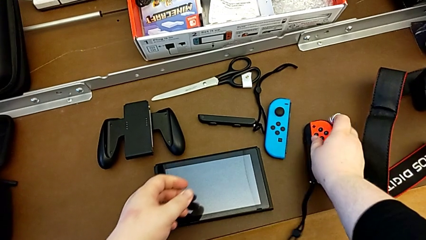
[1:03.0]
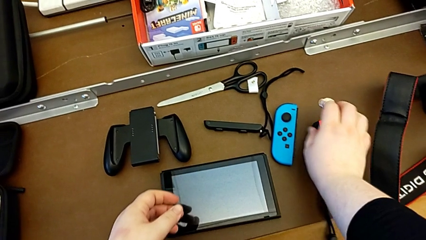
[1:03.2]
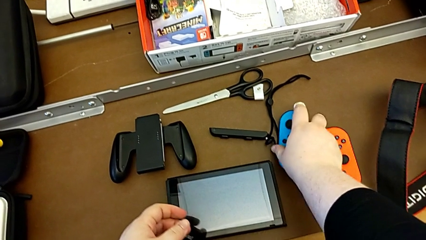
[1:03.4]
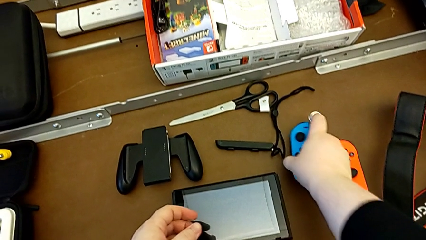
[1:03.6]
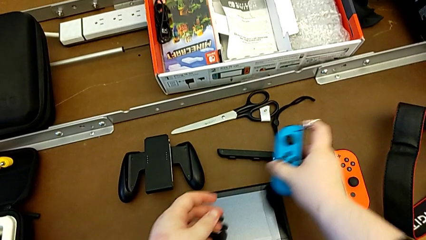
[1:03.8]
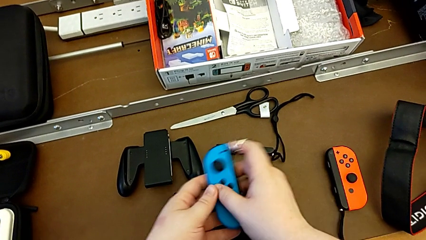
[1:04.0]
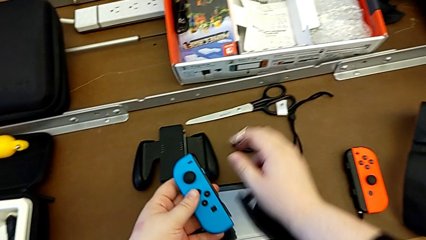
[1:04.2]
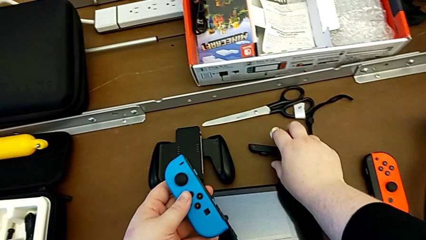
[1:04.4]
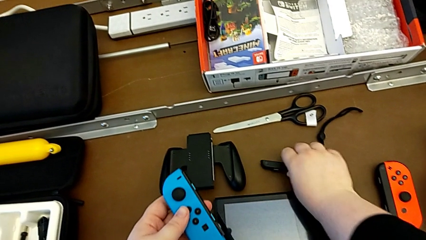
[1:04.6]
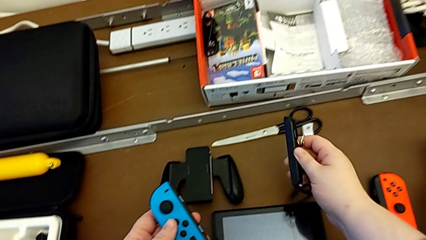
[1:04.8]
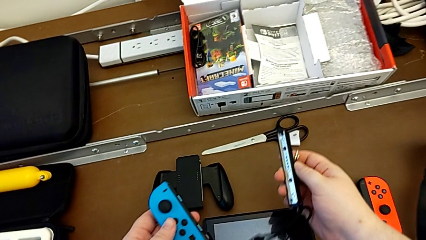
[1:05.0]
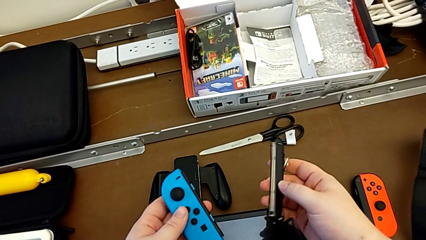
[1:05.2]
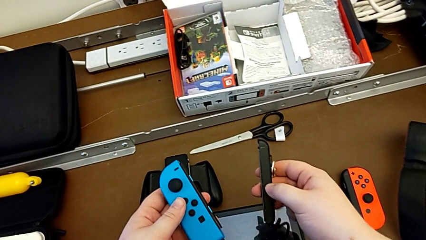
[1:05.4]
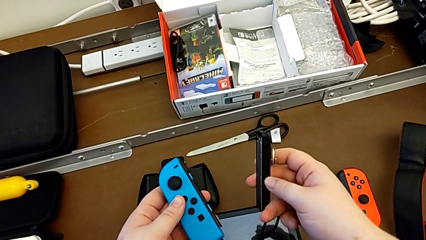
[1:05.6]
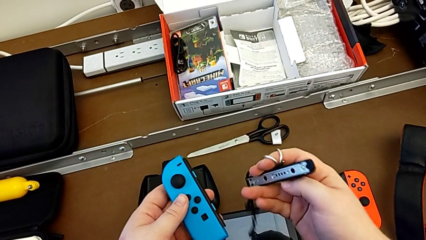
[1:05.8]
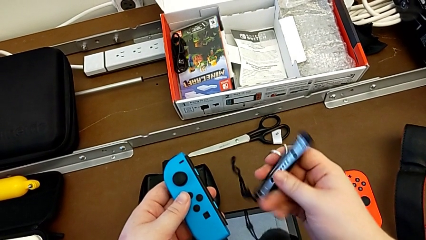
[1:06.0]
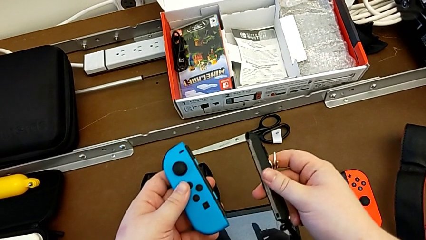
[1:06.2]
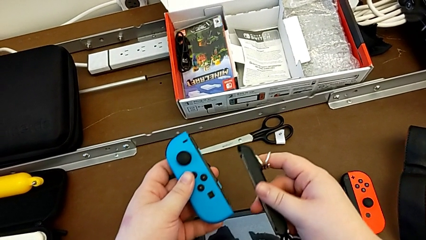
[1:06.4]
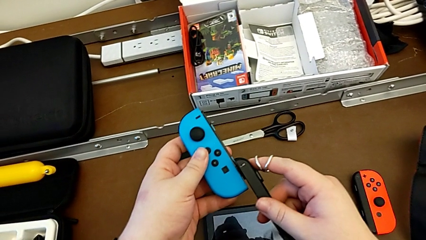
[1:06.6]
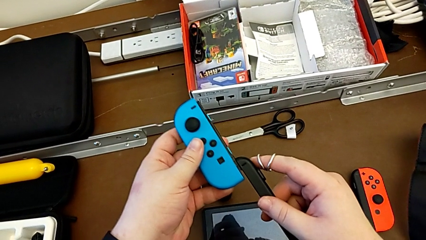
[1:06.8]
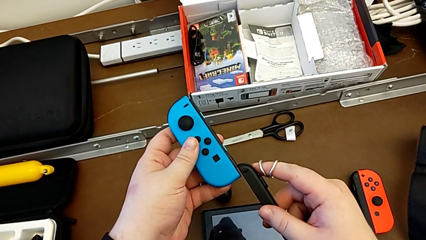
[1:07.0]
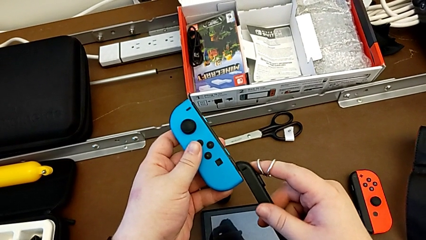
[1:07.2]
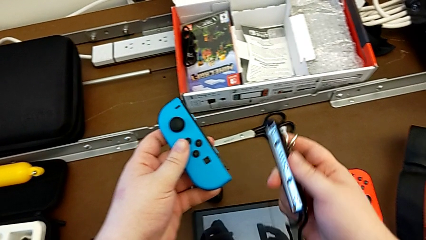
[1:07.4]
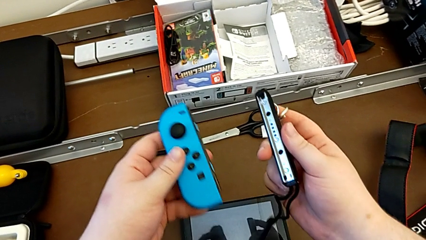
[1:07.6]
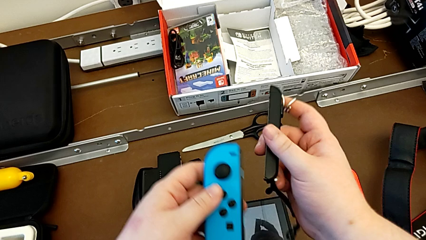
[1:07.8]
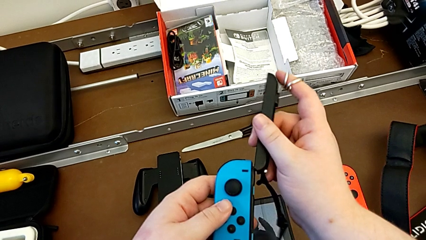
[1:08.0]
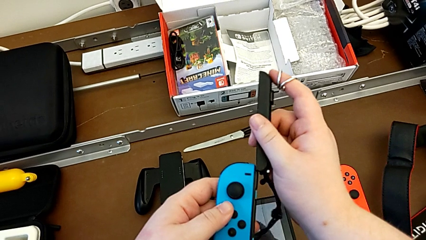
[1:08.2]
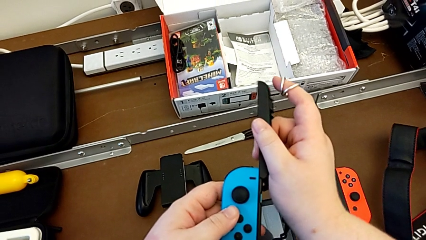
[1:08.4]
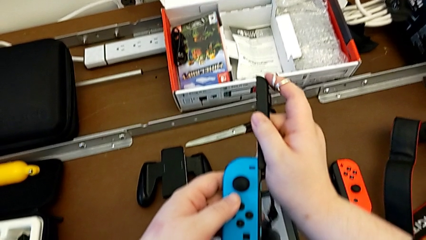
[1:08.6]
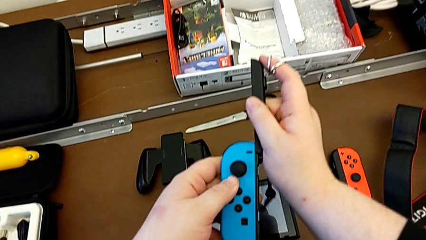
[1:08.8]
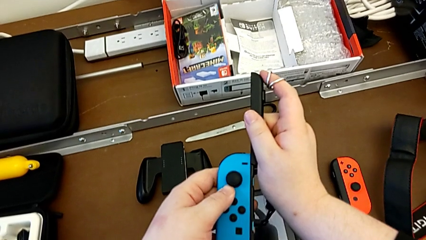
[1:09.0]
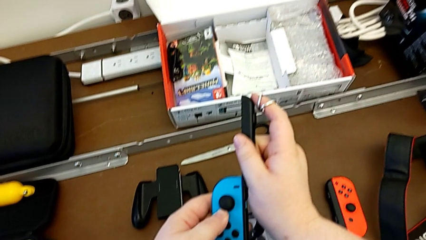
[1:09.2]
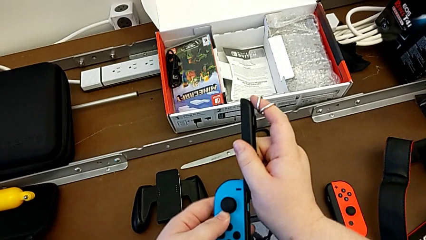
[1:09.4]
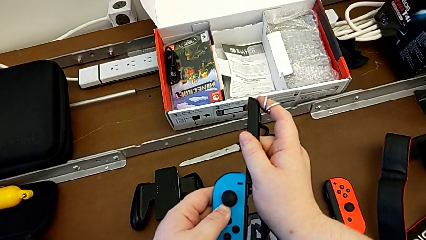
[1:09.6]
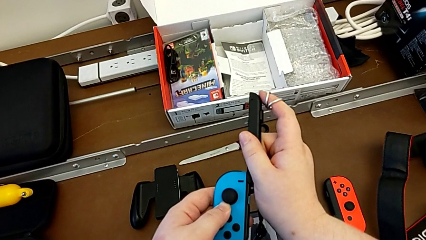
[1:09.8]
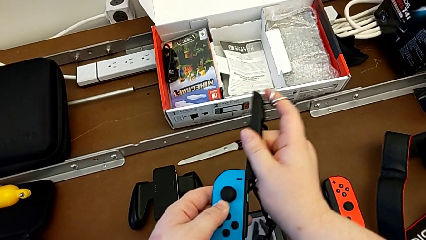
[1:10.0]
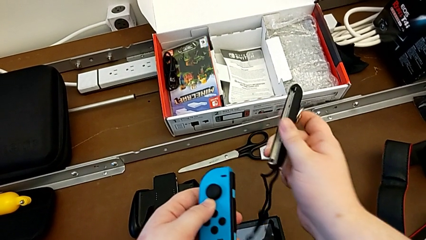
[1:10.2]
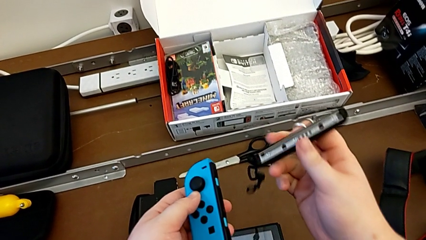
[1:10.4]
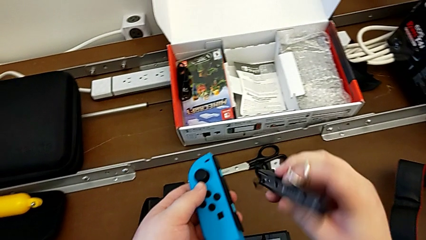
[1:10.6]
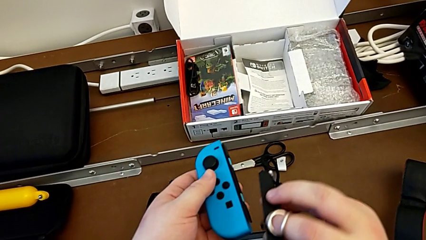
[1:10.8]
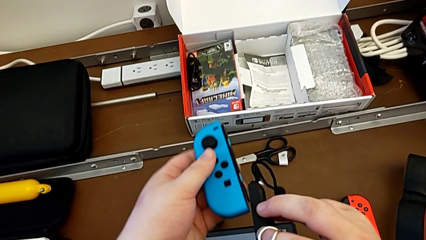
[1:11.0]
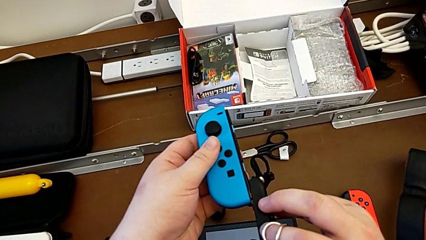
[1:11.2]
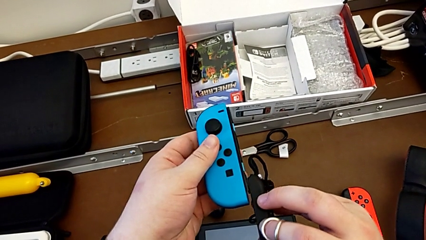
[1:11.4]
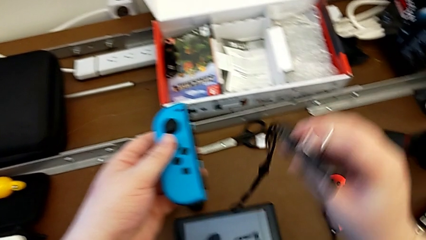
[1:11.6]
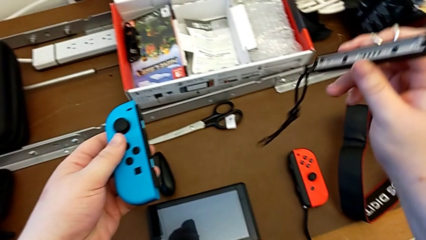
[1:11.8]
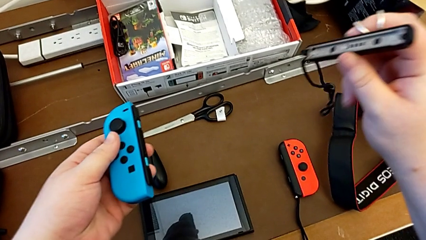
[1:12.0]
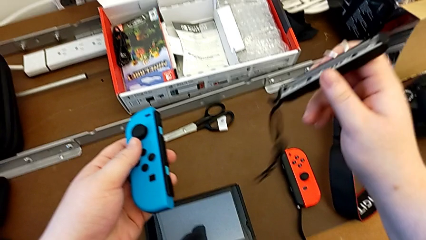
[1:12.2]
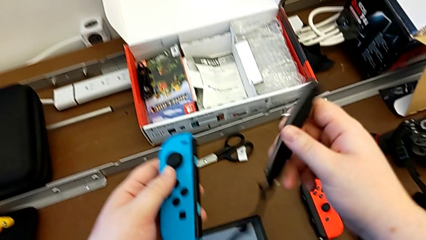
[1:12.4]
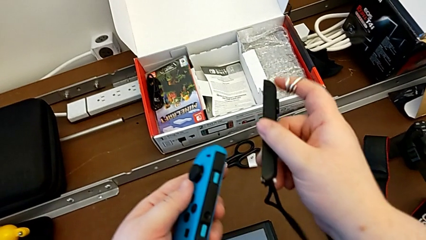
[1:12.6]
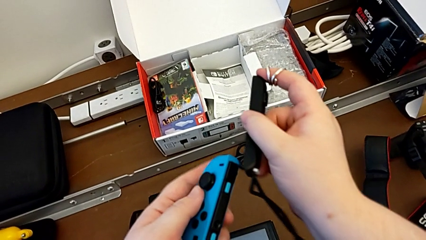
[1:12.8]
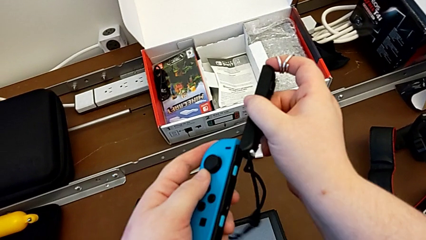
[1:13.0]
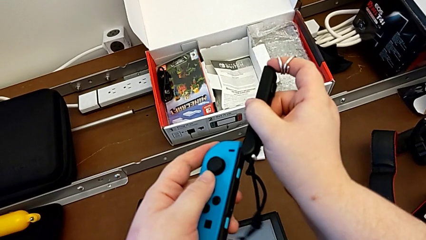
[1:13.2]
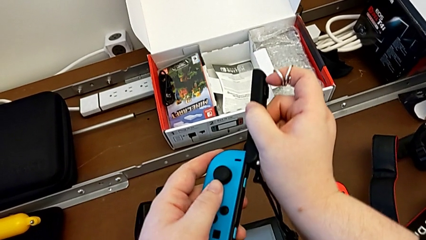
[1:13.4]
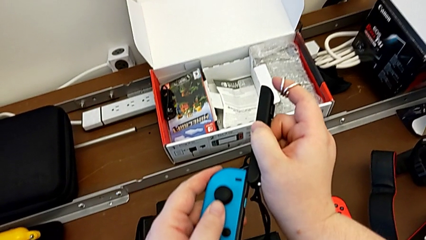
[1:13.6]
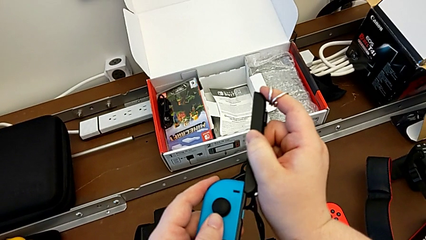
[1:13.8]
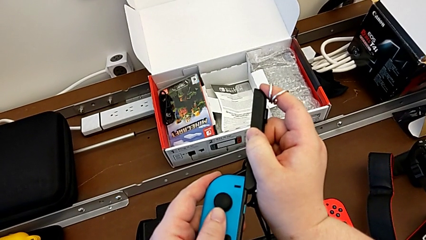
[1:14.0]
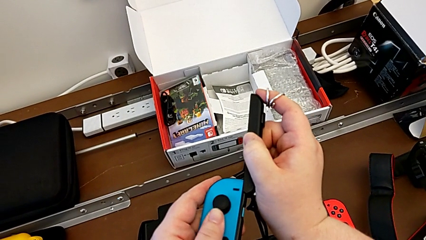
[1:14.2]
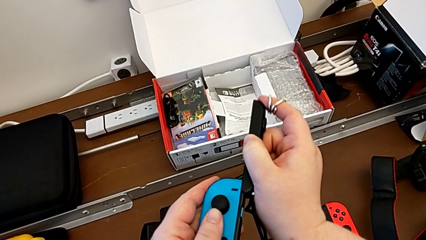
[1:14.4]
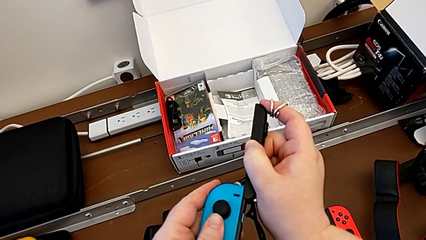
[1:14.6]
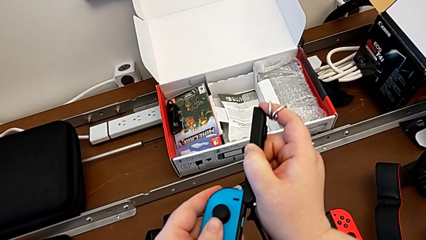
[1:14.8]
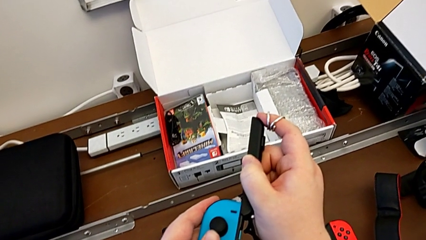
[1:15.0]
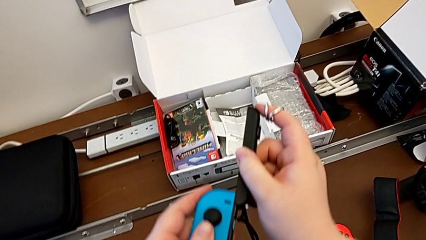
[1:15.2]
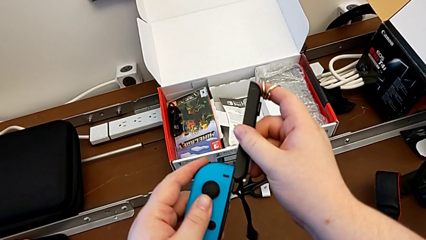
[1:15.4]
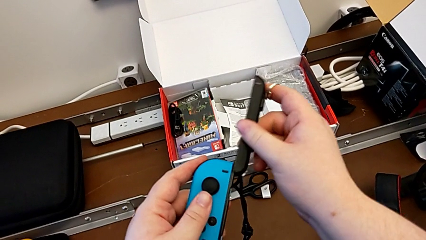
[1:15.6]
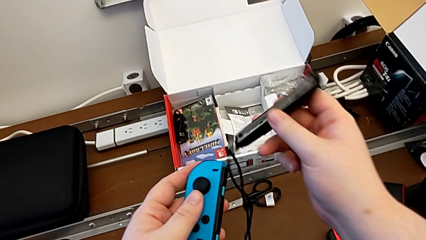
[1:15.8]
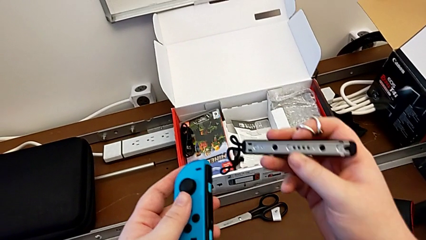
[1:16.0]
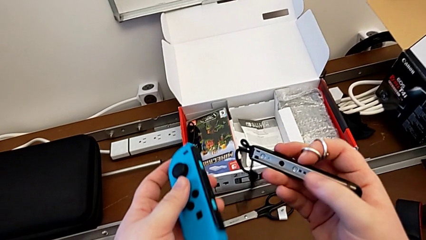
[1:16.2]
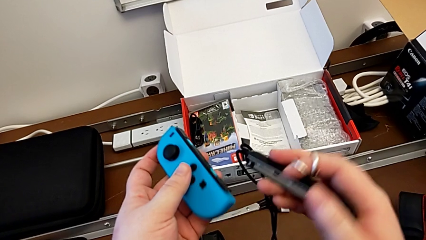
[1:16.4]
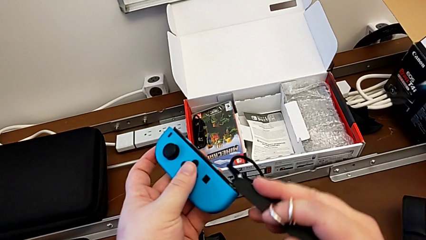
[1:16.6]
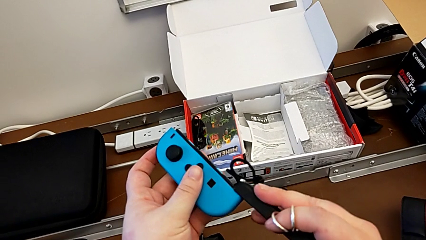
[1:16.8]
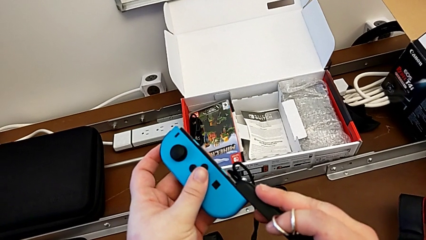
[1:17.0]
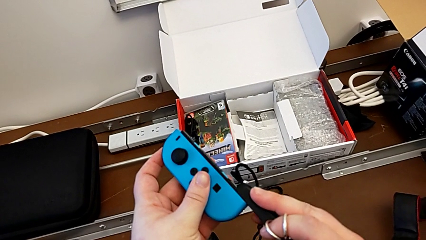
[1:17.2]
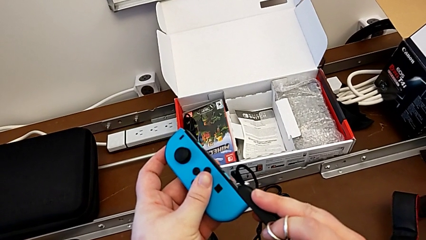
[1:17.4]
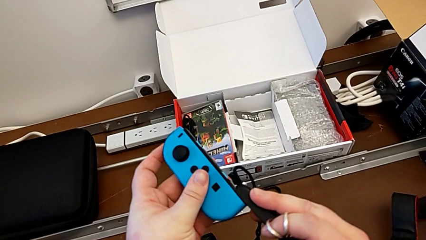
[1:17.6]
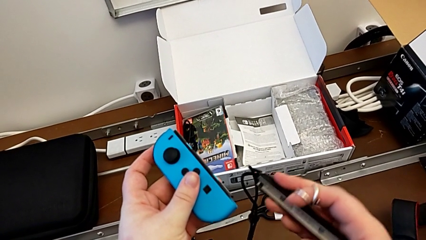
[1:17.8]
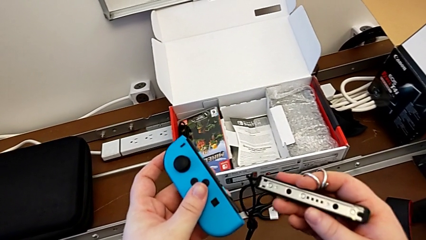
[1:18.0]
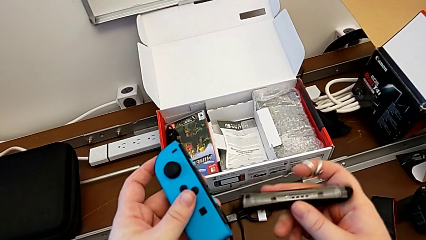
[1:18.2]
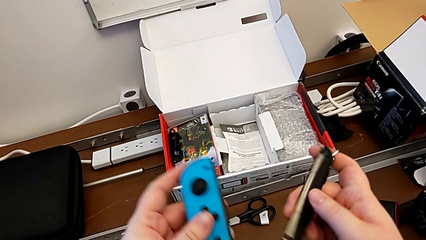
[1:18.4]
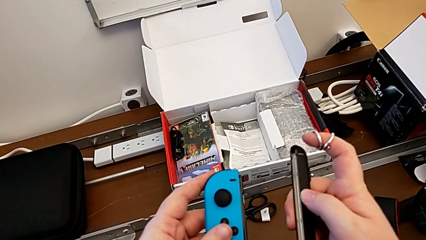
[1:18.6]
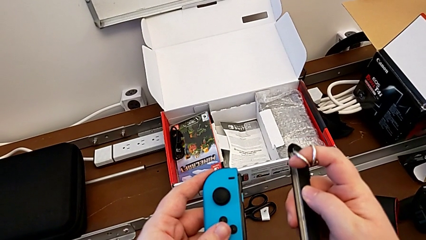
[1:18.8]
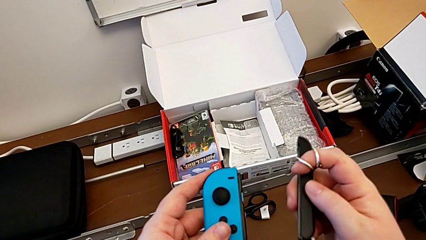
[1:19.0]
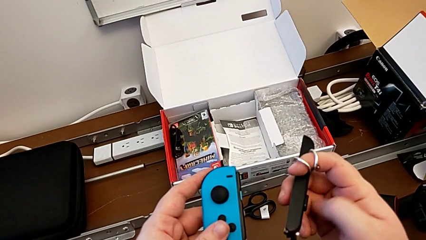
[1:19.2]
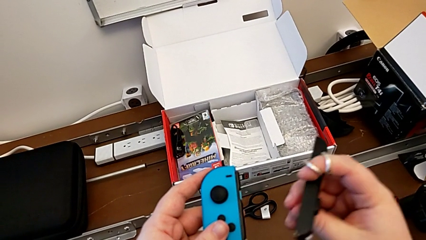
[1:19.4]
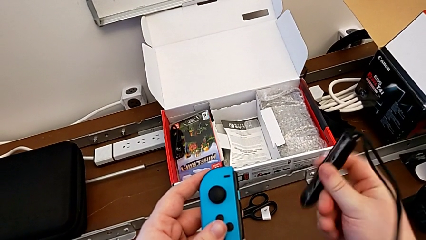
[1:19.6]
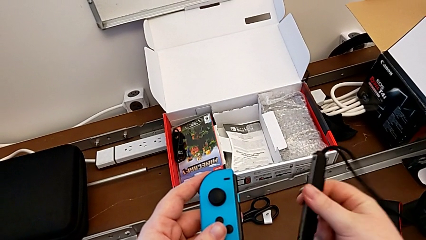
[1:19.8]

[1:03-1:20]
The camera wearer is assembling the Joy-Con controllers with the Joy-Con strap. They place the red Joy-Con controller with the right hand, grab the blue Joy-Con controller with the right hand and lift it with the left hand. They grab the Joy-Con strap with the right hand and lift it with the right hand. They insert the Joy-Con strap, trying to attach it in the wrong way, and rotate it, trying to slide it in the wrong way. They rotate it, insert it, putting it in the correct sense but it can't get attached, and rotate it. They insert it with the right hand and rotate it with the right hand.
